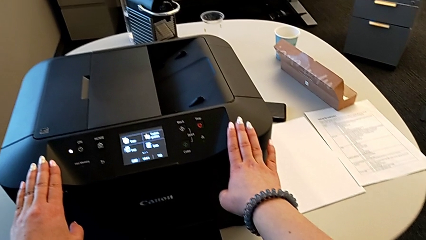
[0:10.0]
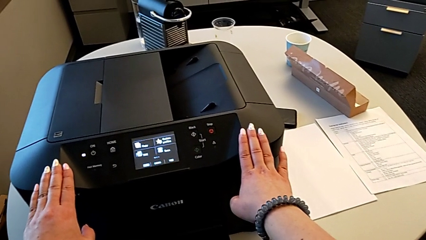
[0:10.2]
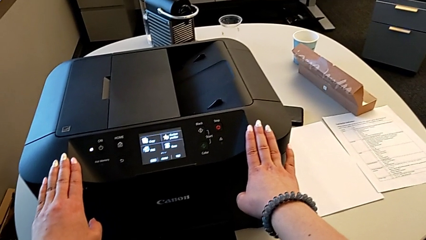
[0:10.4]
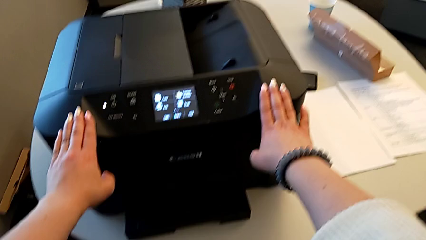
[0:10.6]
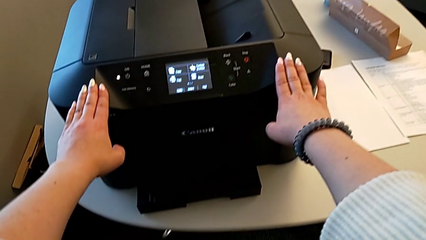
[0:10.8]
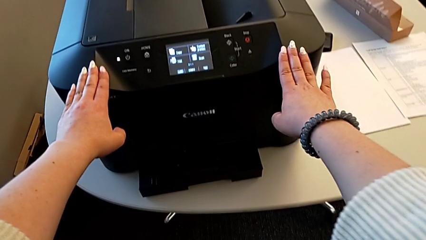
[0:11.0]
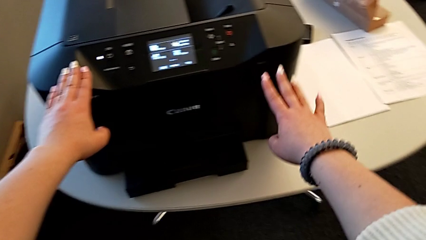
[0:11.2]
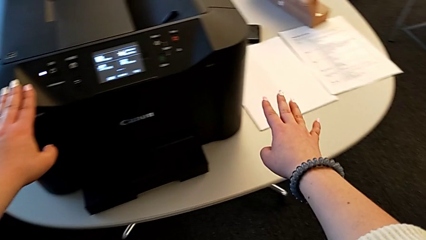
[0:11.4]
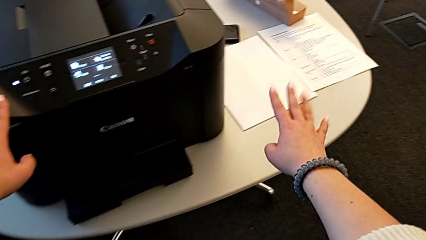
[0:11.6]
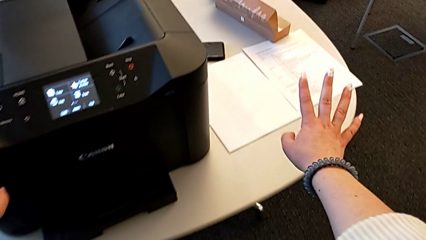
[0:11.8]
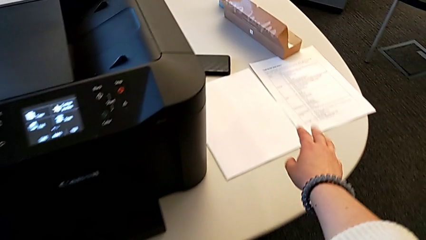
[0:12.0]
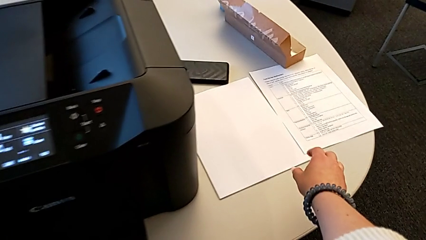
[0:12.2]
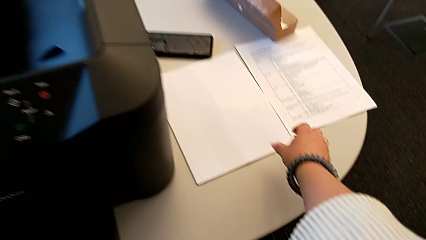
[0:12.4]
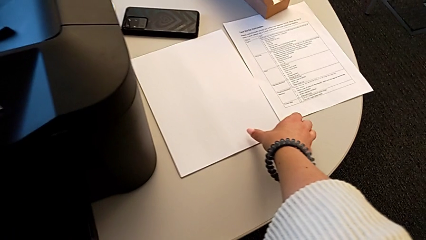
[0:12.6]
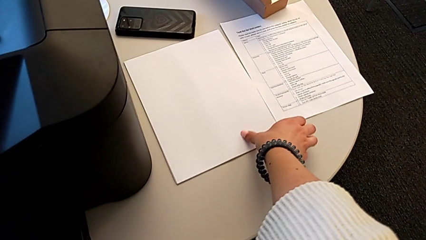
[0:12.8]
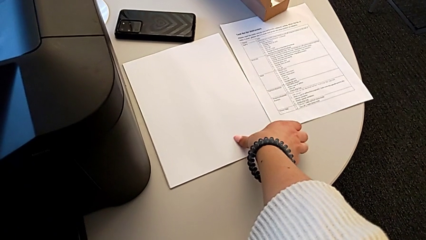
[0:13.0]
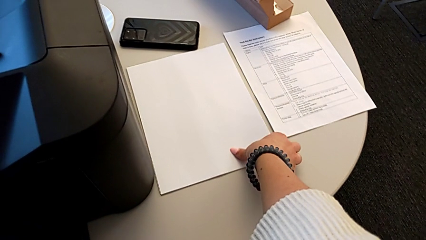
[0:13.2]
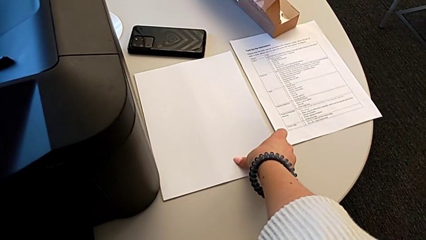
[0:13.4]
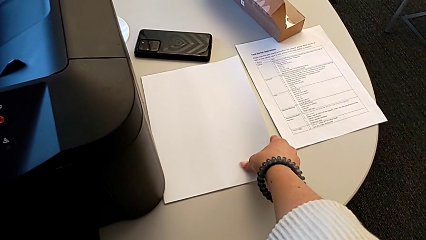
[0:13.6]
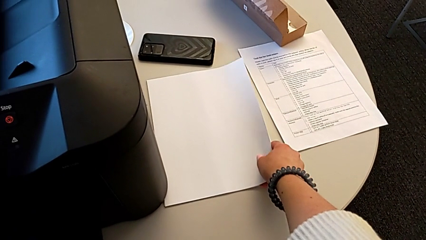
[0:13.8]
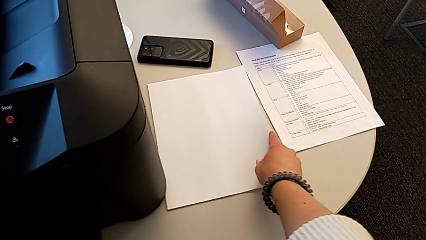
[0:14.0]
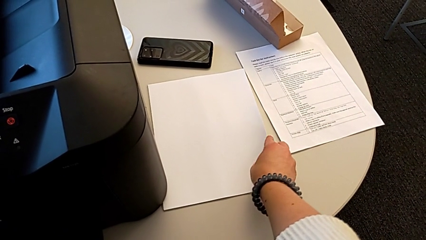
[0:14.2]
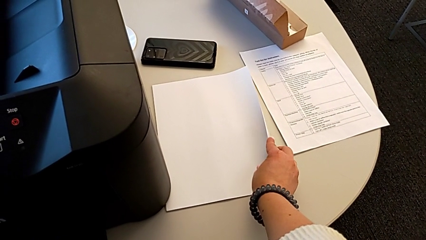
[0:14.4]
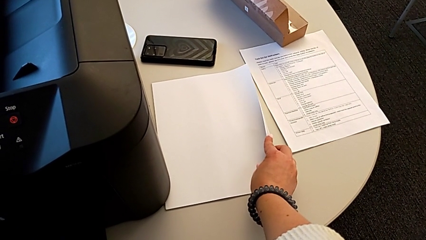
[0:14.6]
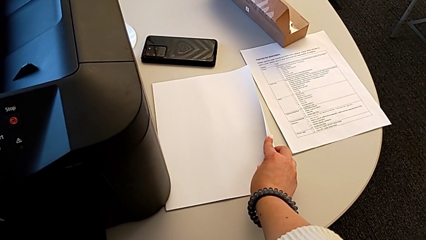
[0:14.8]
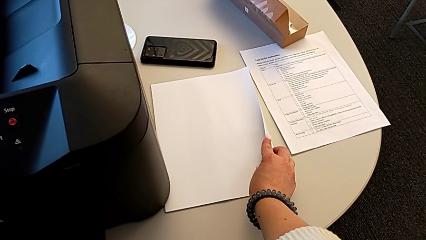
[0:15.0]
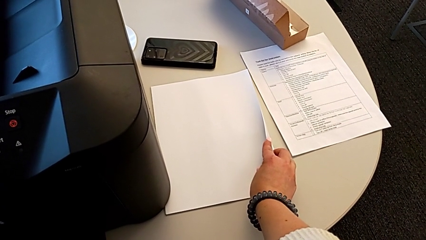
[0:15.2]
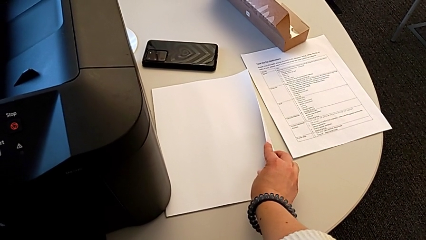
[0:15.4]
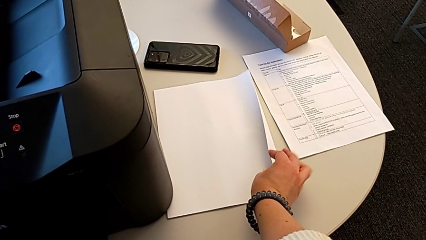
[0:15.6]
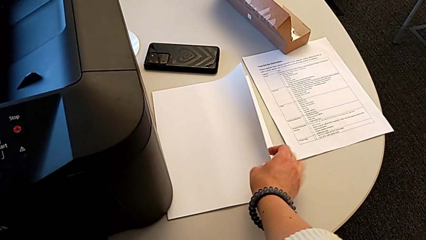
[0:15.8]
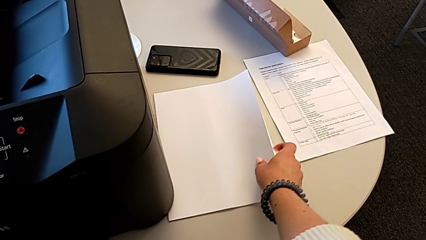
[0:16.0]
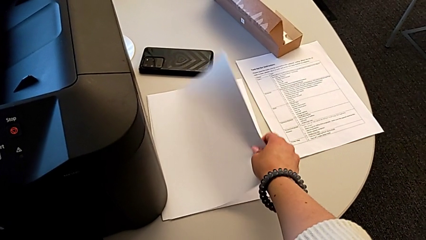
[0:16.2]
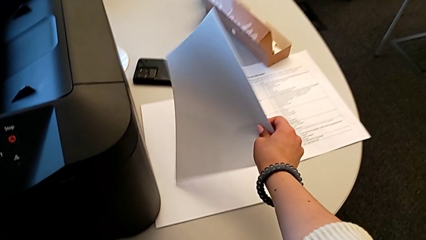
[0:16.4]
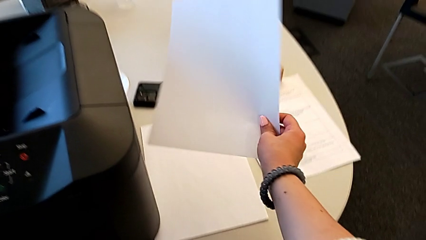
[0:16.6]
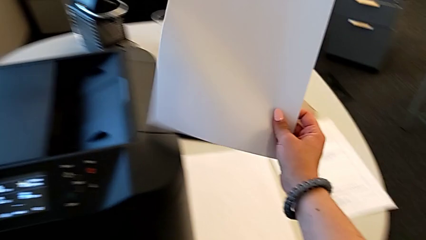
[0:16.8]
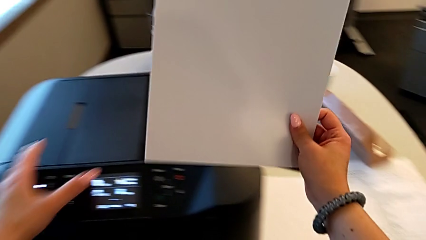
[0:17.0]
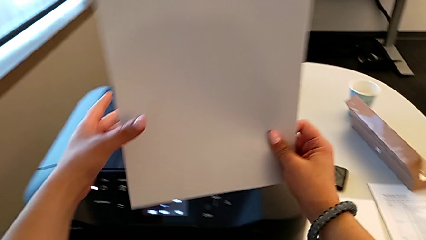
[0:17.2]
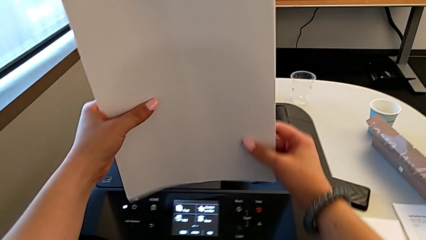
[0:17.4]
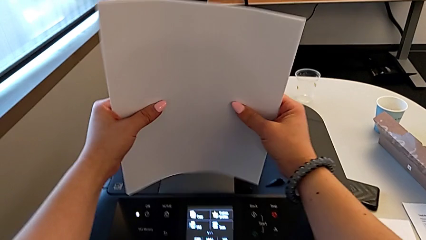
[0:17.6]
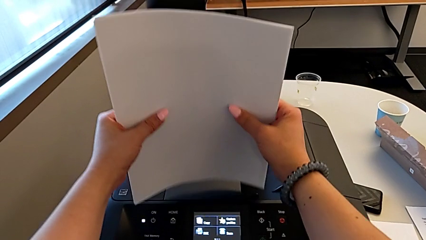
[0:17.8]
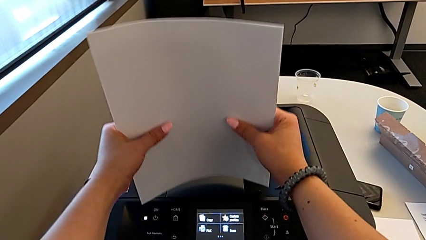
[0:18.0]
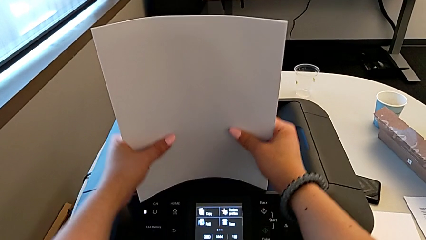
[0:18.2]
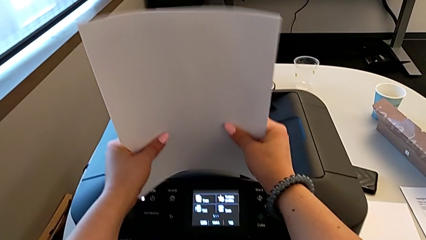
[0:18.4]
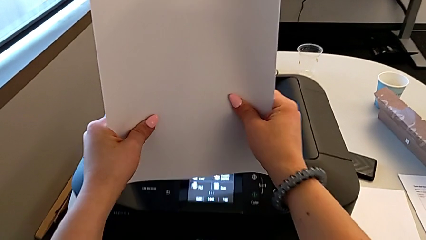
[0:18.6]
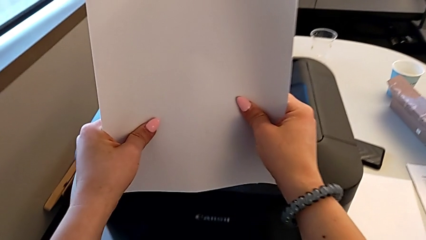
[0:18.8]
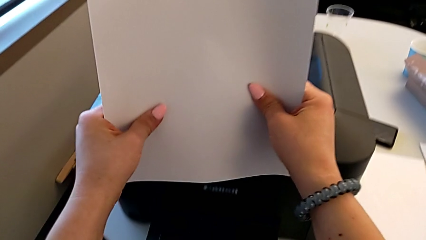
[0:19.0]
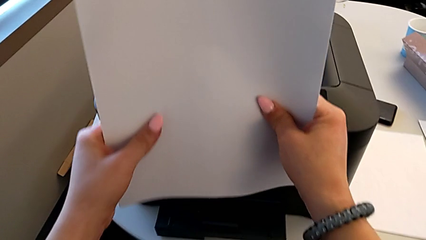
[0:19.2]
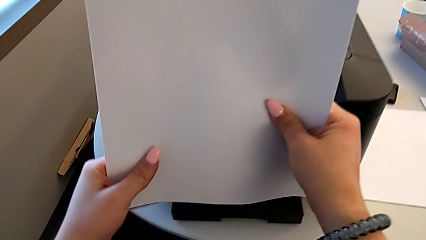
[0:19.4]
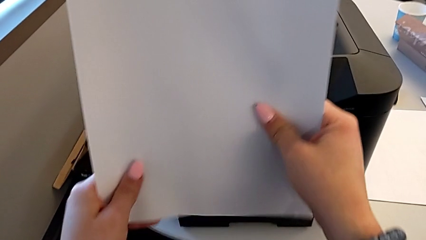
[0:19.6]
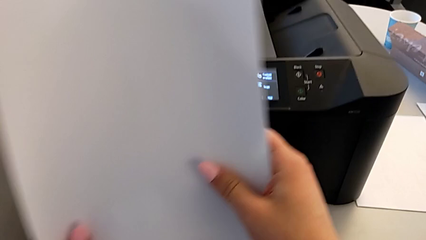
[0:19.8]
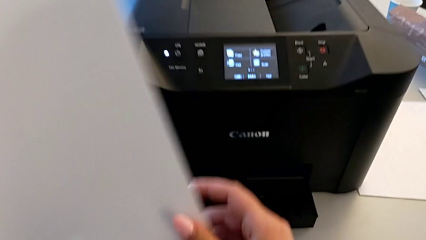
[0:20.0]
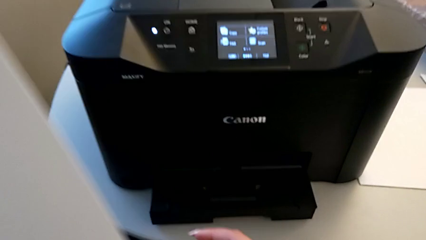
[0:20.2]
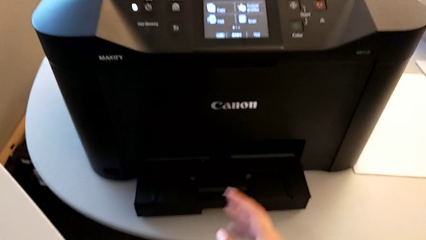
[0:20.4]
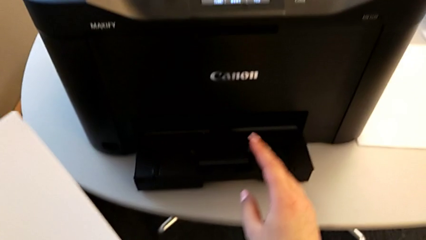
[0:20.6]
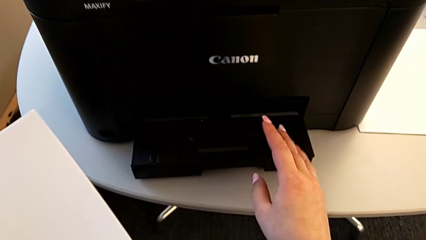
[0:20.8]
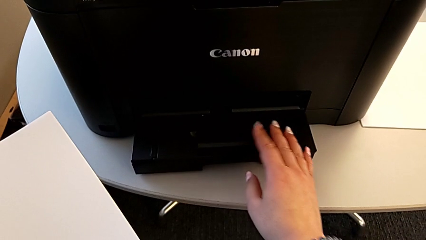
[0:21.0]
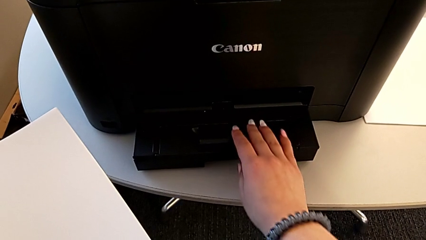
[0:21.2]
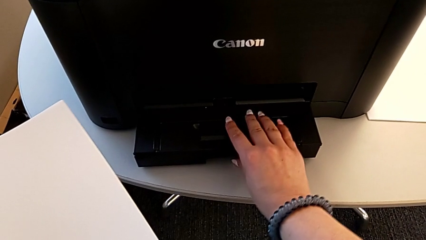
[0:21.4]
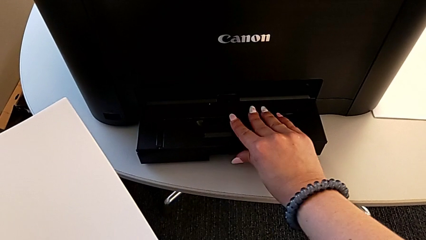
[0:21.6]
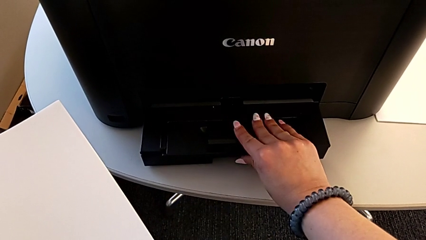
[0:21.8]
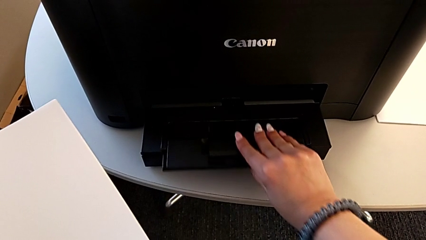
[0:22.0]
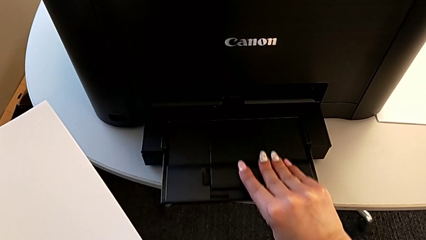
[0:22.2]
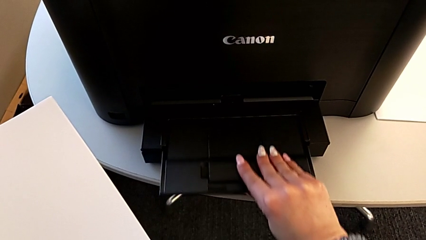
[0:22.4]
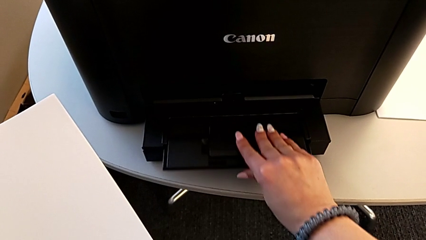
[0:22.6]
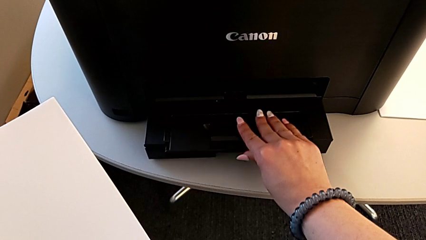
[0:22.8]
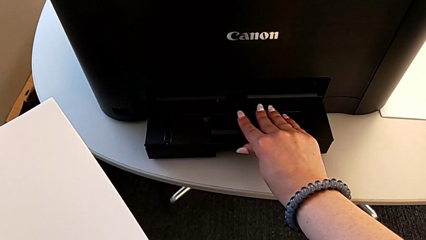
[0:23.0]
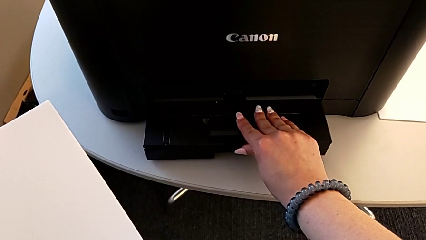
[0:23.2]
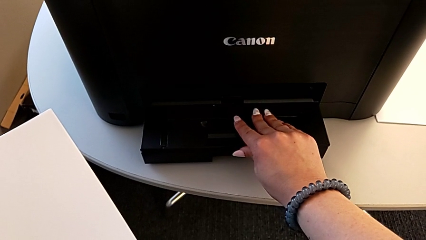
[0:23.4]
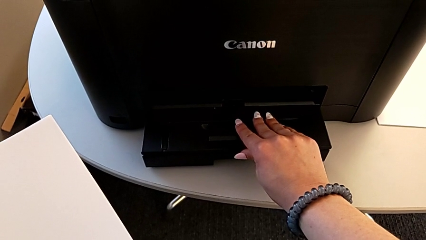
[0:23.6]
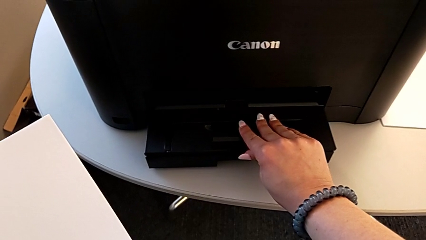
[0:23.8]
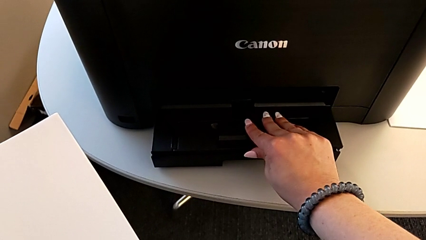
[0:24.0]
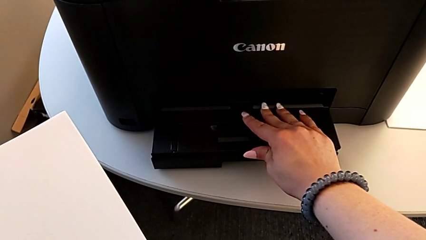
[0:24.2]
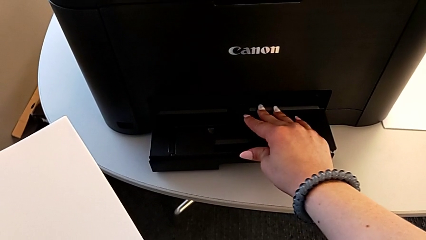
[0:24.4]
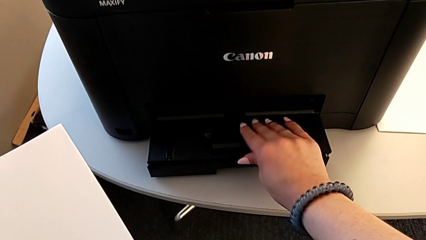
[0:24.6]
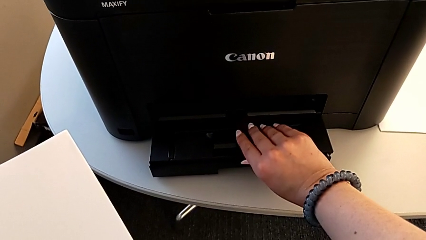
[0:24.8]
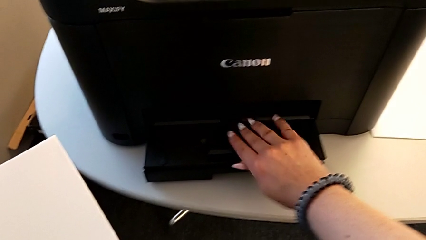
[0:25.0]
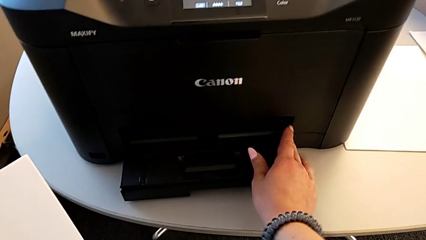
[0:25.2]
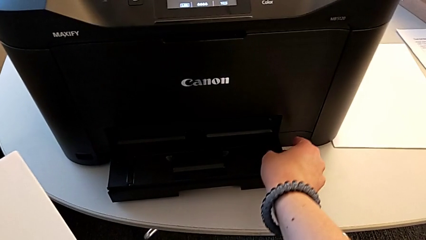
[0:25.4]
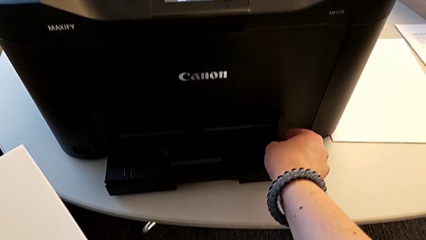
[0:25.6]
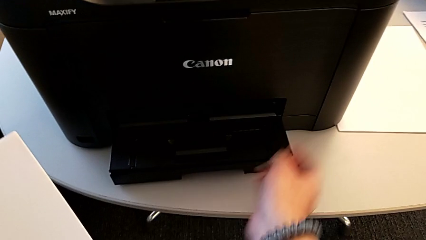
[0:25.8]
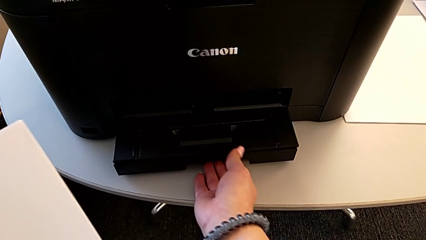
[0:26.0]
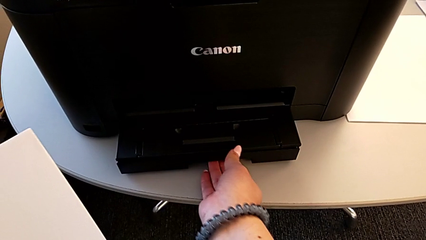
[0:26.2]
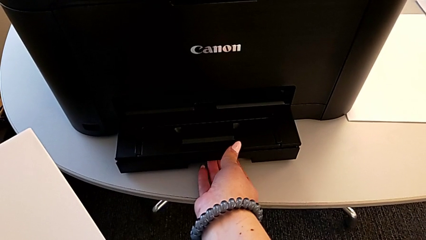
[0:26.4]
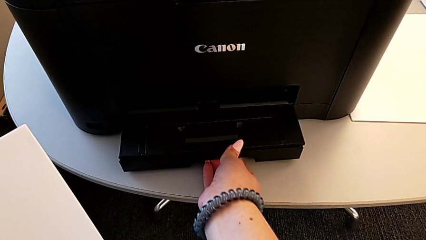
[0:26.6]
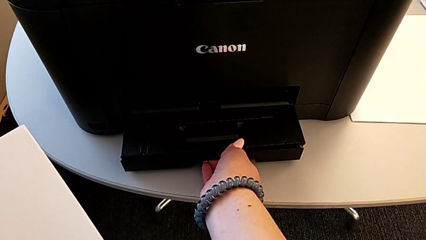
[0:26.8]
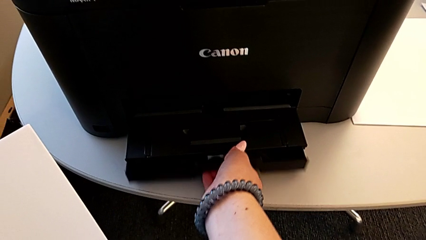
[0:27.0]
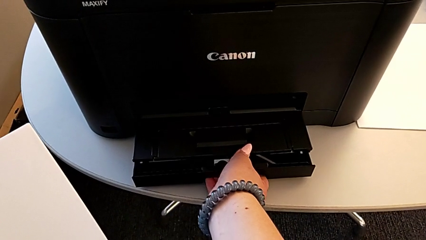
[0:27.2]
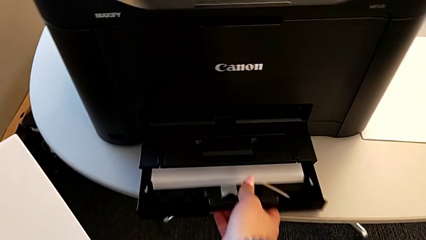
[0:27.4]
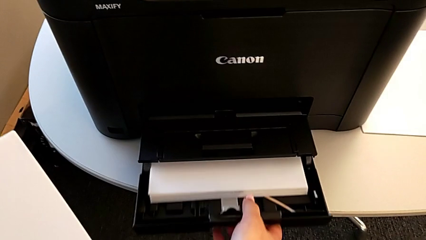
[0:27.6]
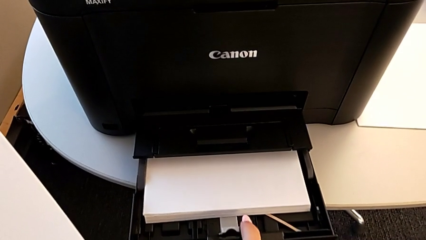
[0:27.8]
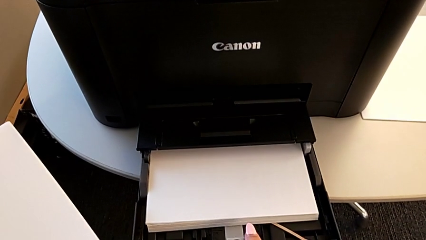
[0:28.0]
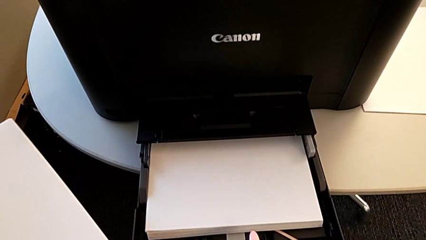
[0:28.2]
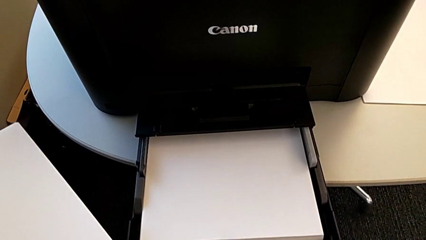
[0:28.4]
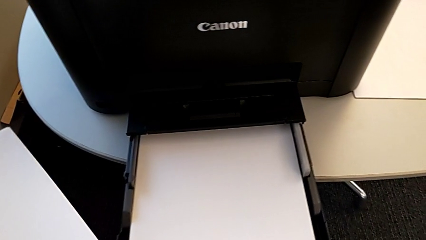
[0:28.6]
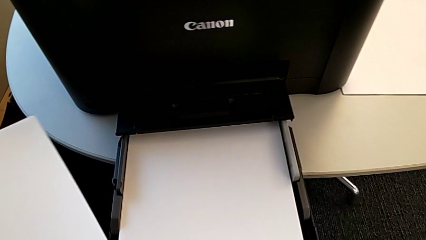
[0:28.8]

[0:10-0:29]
The camera wearer is loading the paper into the printer. They grab the paper stack, lift it and align it. They grab the extending paper tray and slide it. They grab the paper tray and open it with the right hand.
